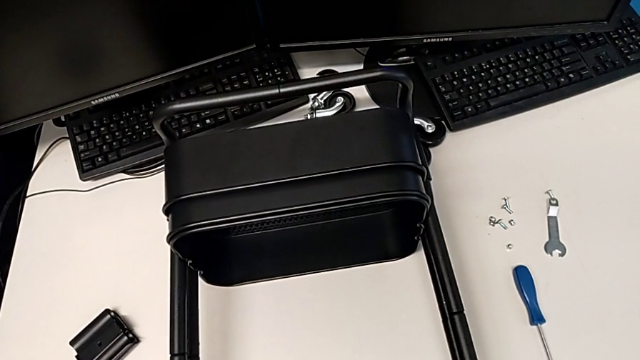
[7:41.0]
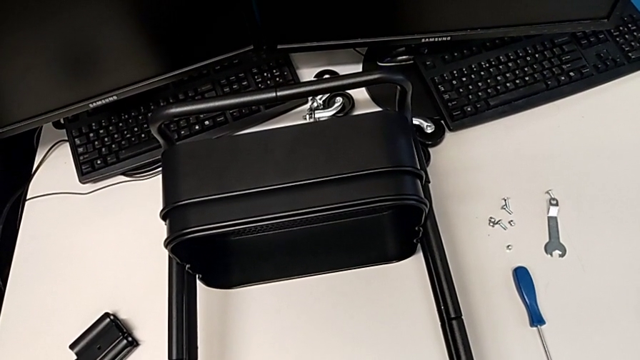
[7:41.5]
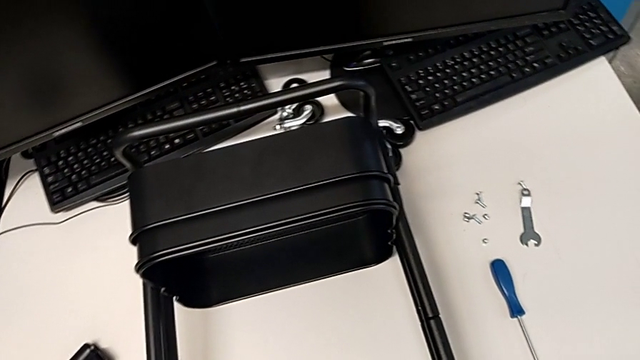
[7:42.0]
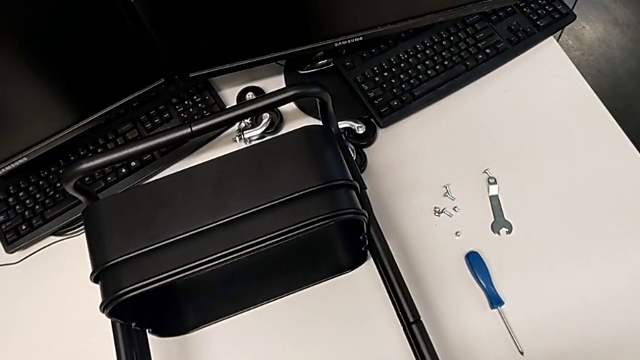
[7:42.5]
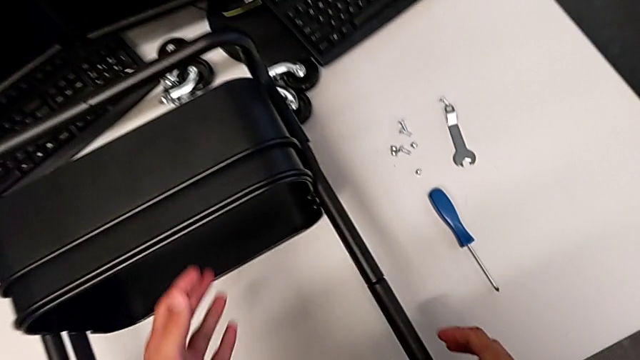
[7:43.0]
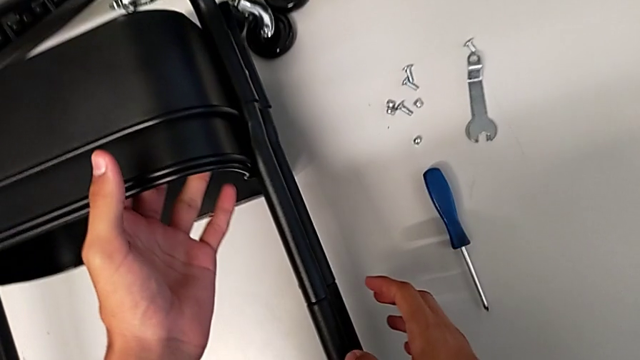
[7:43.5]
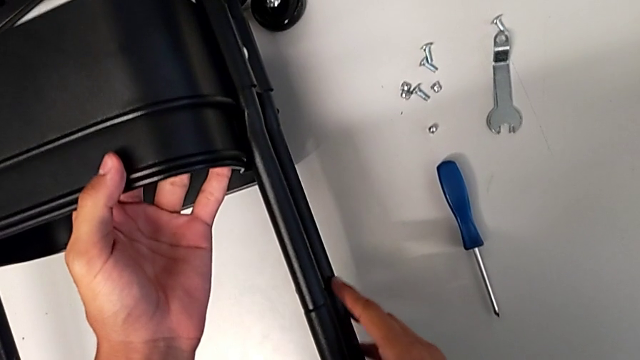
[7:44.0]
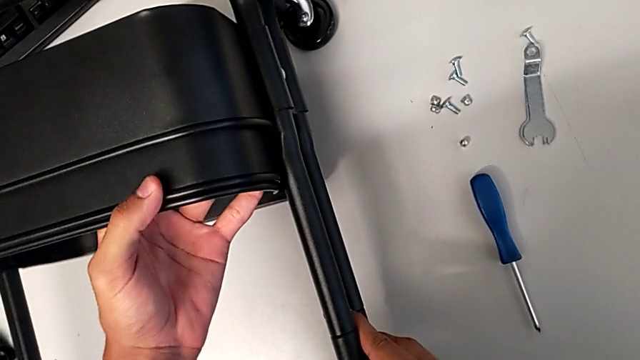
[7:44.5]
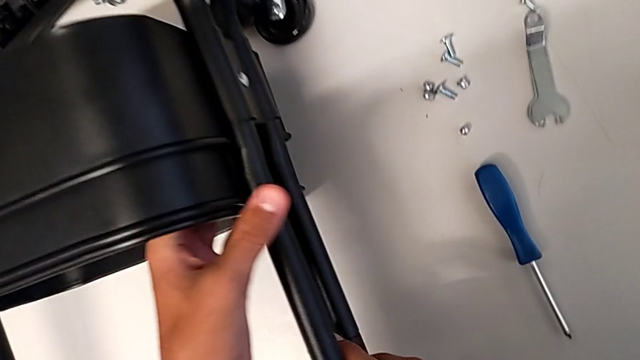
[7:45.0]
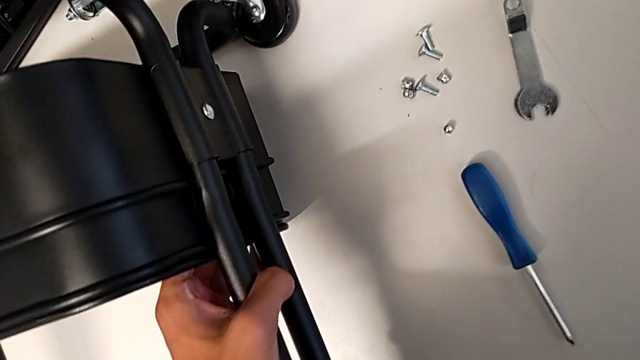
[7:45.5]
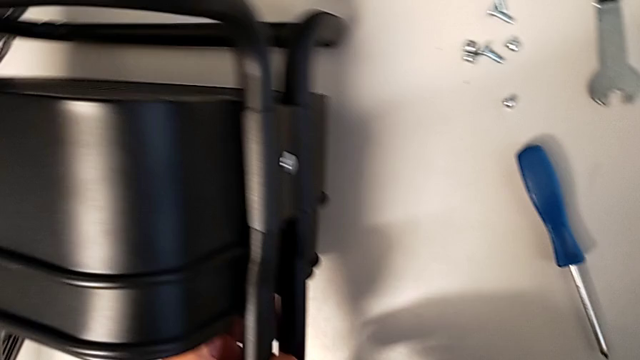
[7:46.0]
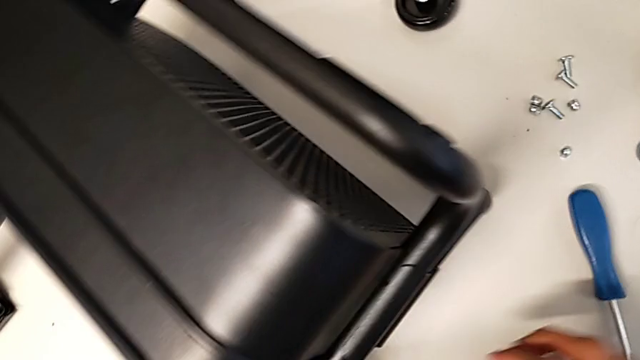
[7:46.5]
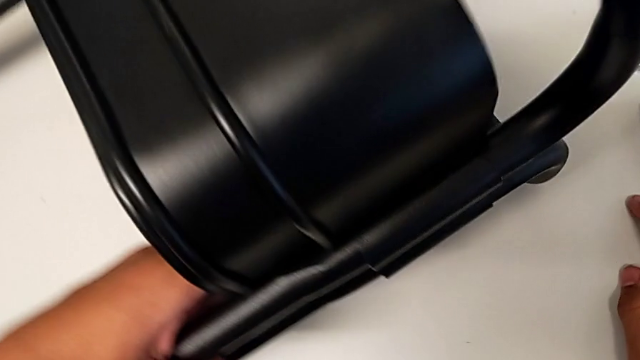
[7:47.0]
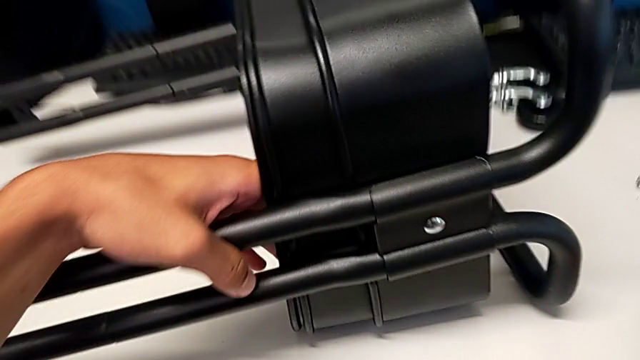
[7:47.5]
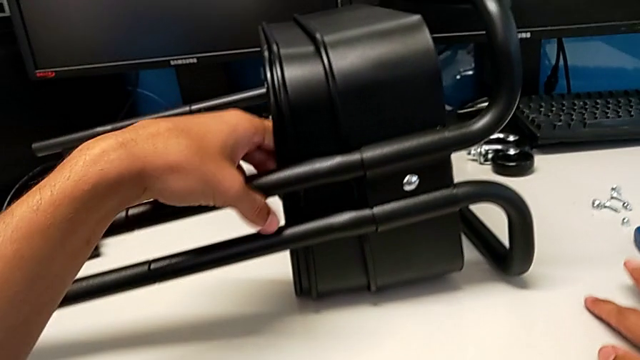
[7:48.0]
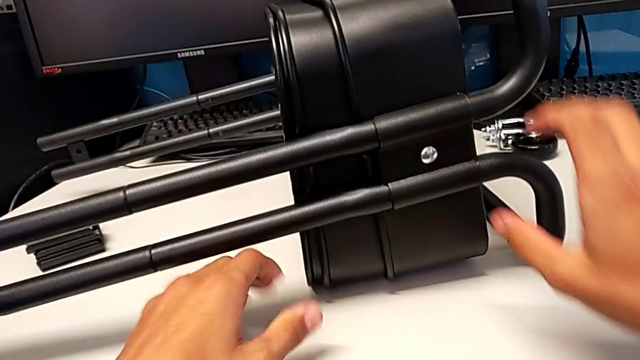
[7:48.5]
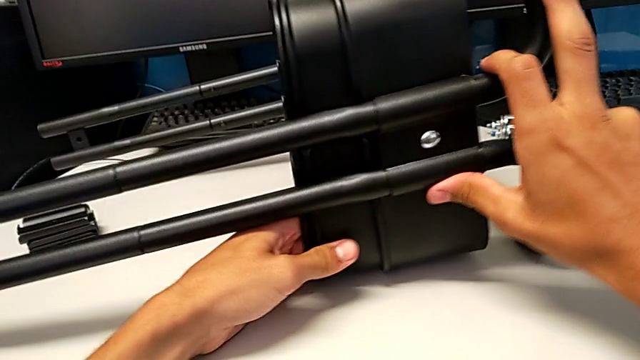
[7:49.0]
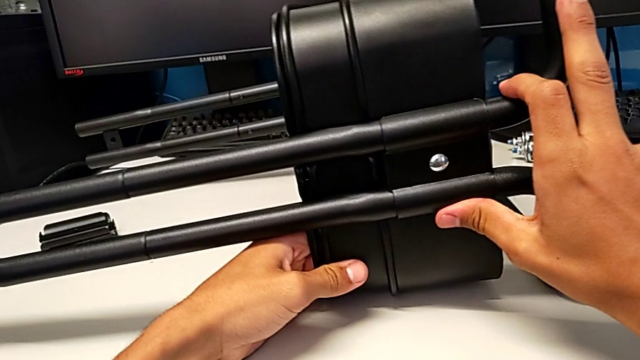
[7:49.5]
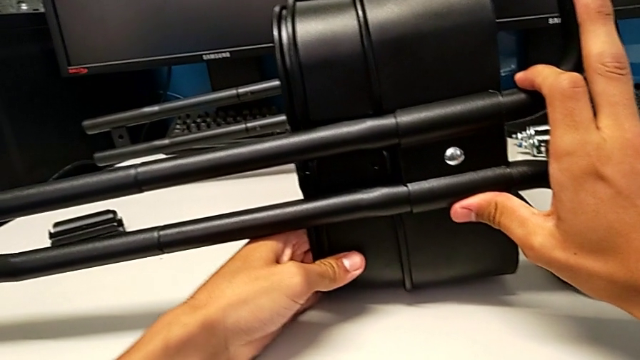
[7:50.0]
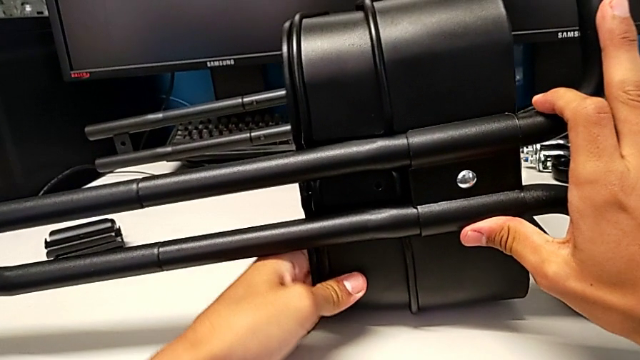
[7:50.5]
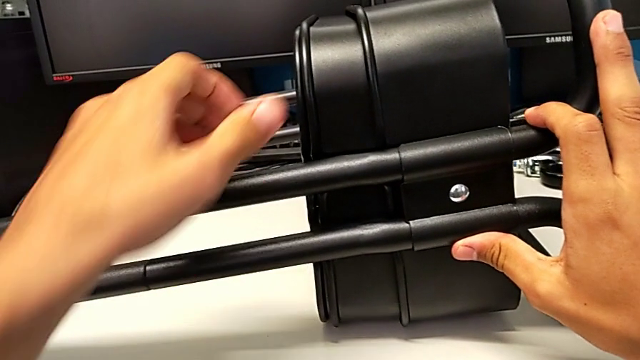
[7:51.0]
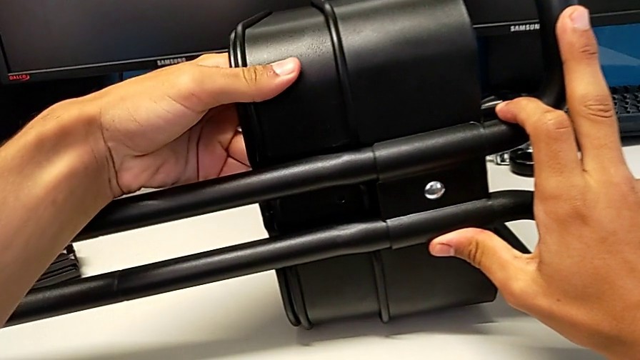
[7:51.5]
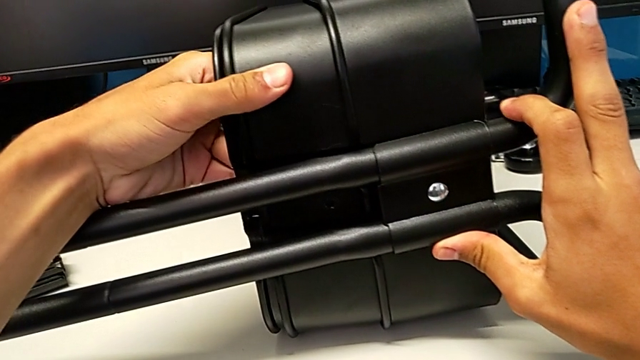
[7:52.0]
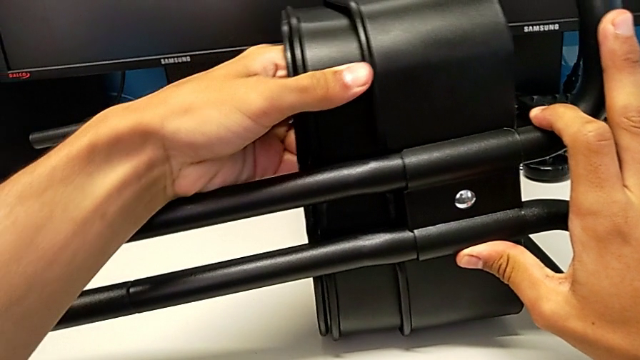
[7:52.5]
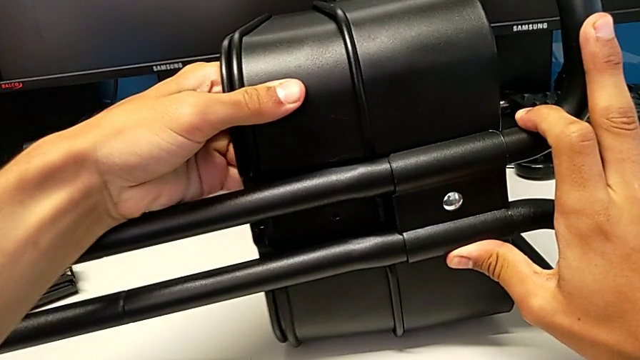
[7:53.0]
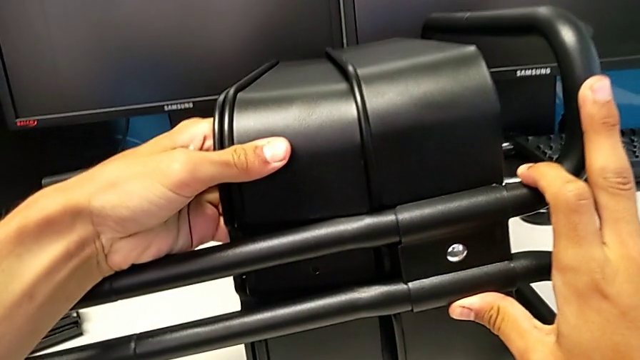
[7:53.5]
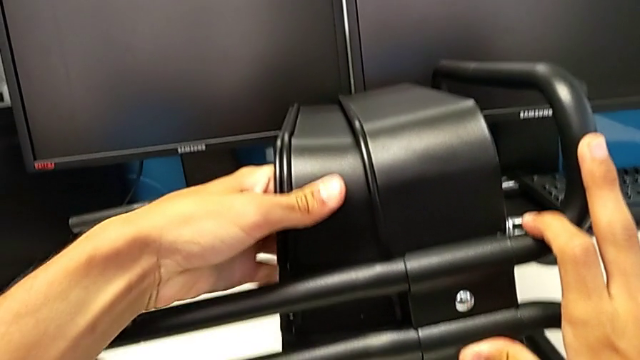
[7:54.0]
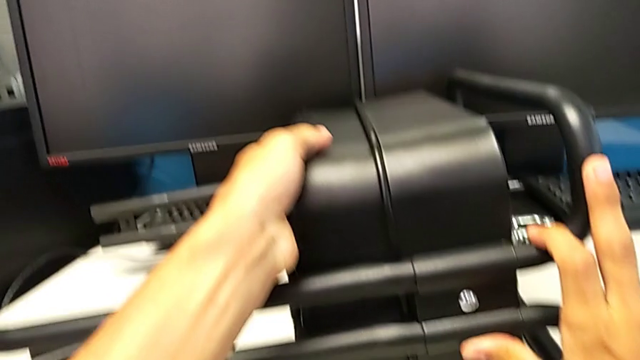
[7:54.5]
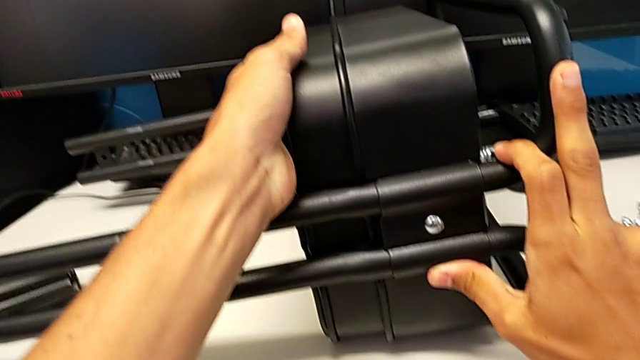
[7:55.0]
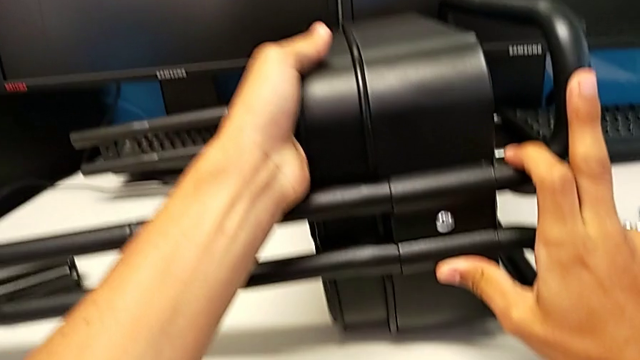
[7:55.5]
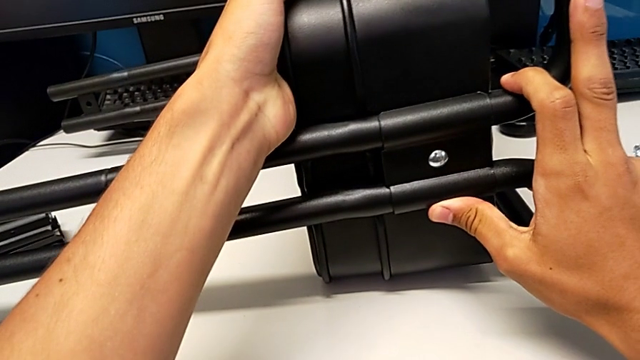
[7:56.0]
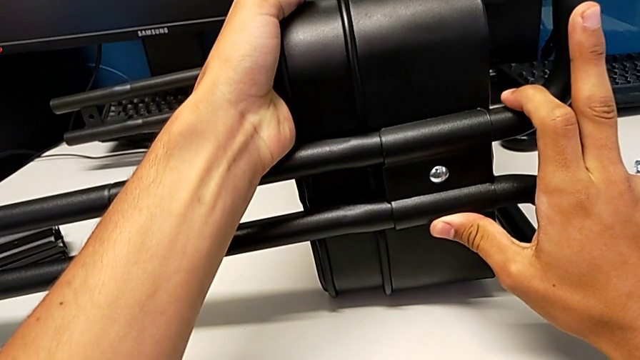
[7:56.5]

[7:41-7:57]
The camera wearer is assembling the remaining trays on the base. They rotate the utility cart, grab the grid tray twice and align it.

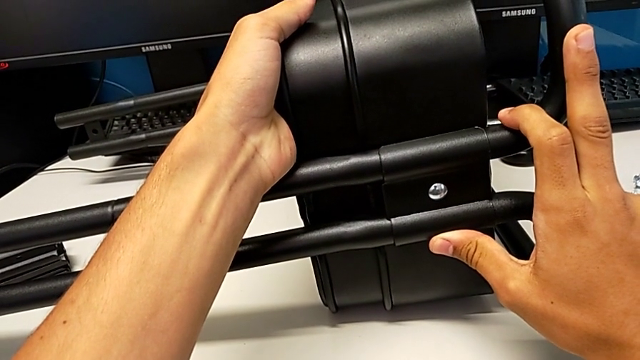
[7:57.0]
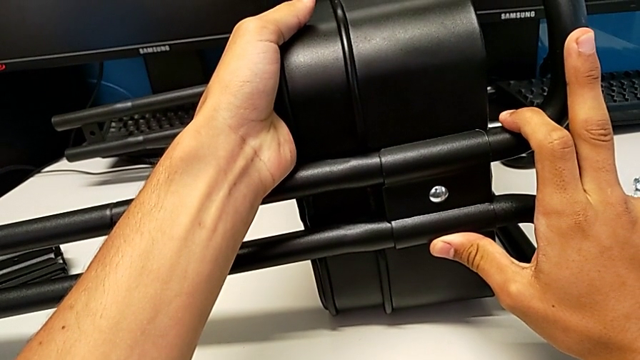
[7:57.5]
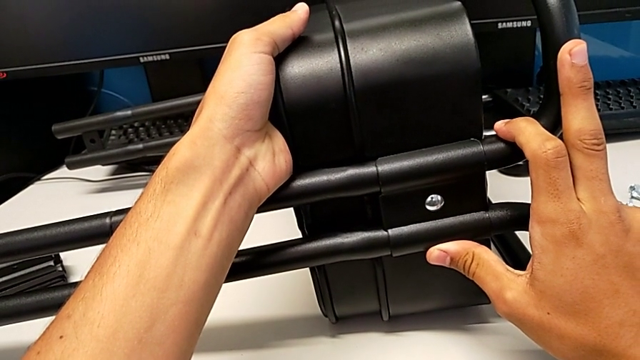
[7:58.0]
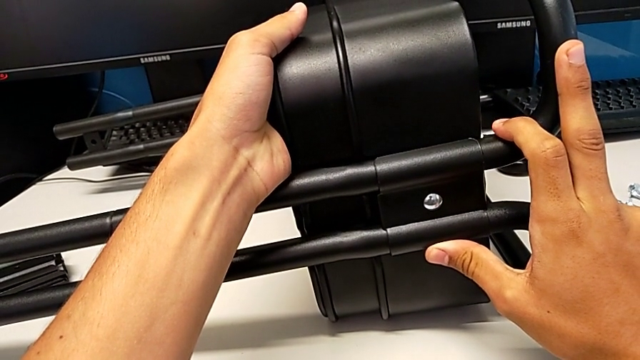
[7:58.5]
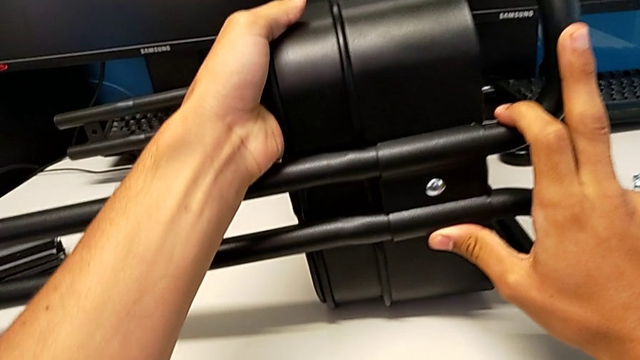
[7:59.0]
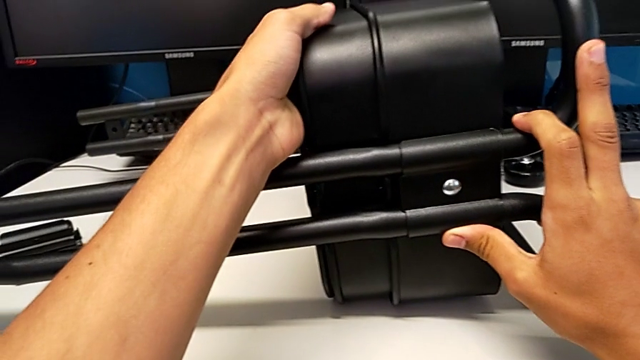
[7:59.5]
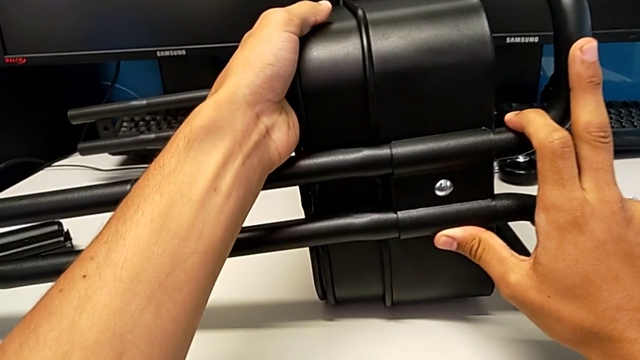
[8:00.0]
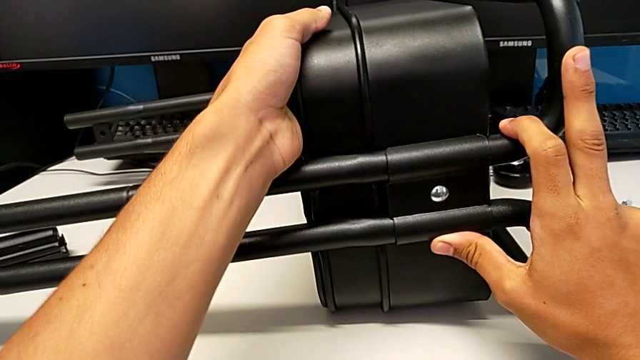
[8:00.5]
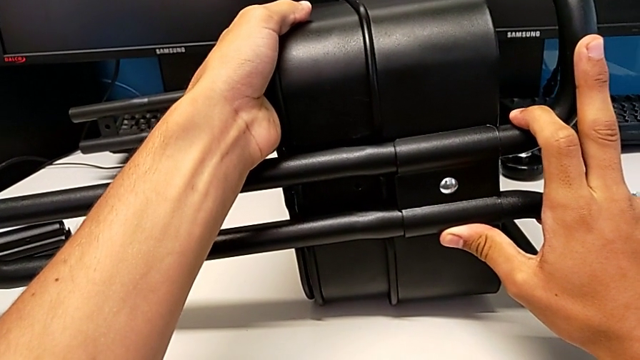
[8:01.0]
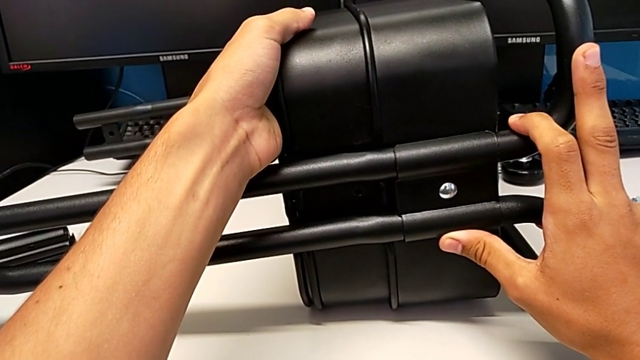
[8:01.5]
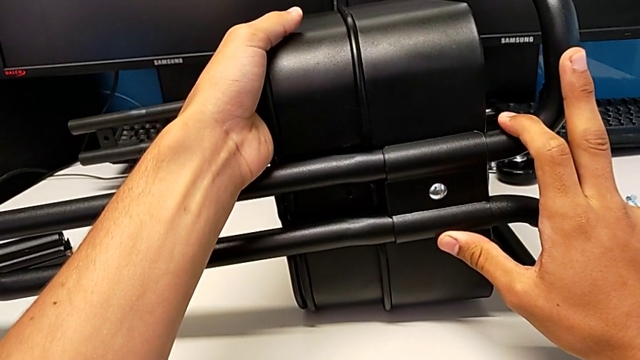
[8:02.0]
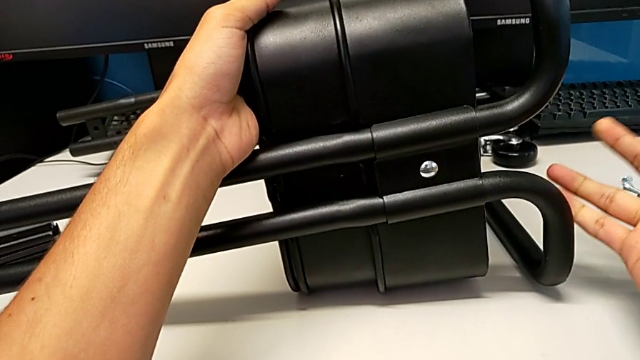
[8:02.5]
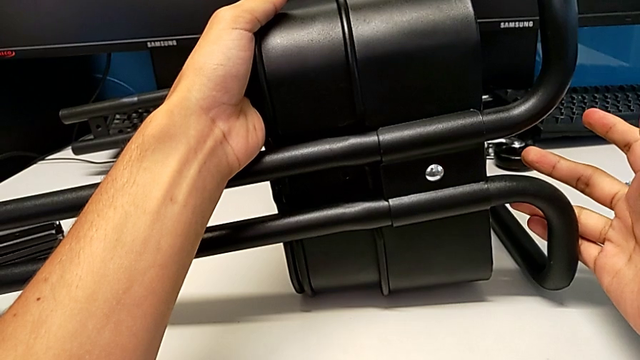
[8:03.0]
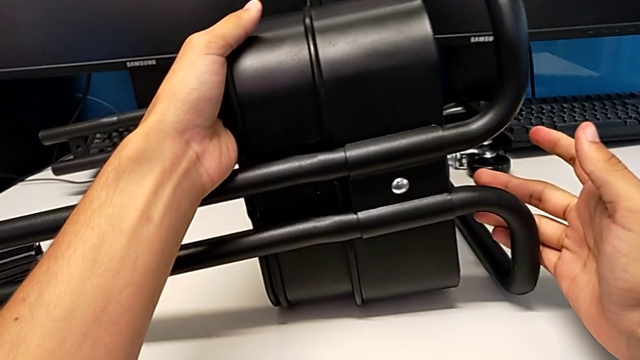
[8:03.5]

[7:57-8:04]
The camera wearer is screwing the top tray onto the base of the shelf. They hold the utility cart.
